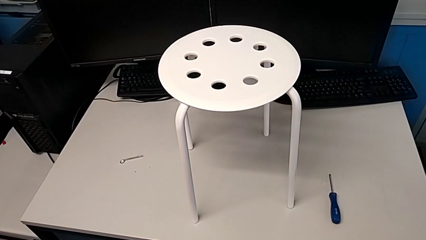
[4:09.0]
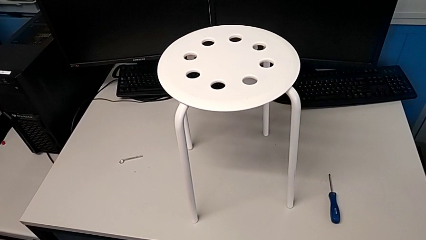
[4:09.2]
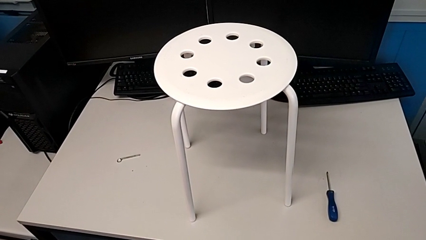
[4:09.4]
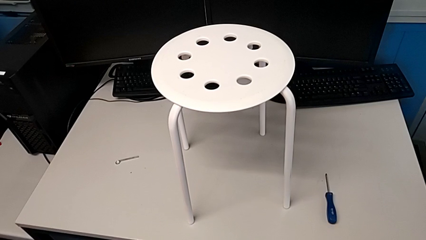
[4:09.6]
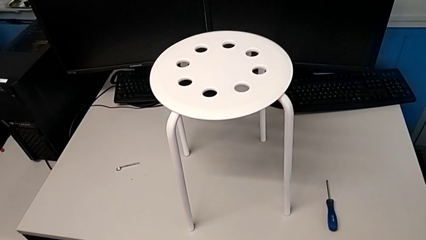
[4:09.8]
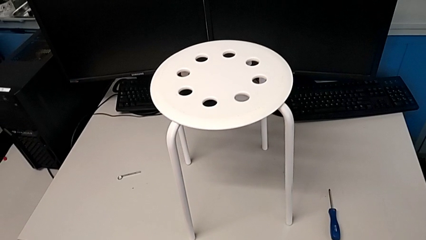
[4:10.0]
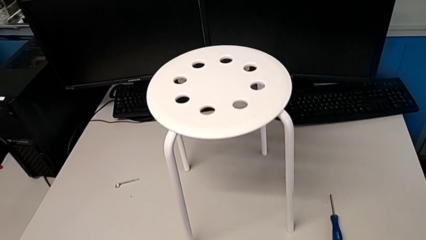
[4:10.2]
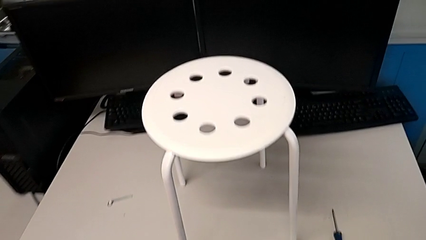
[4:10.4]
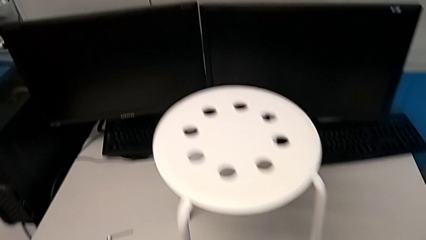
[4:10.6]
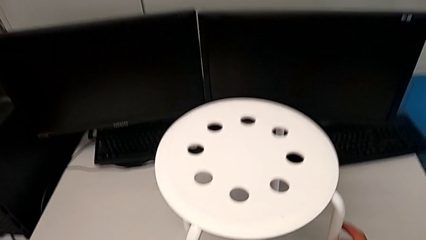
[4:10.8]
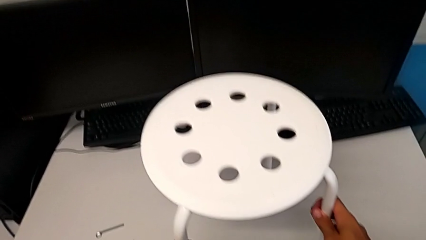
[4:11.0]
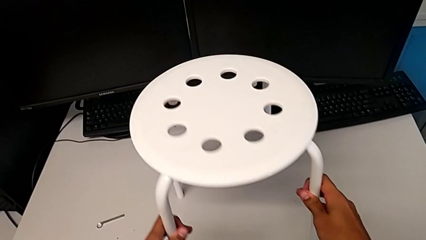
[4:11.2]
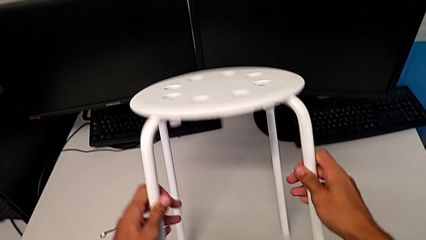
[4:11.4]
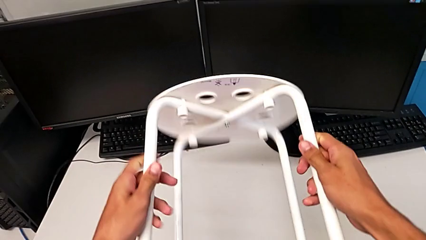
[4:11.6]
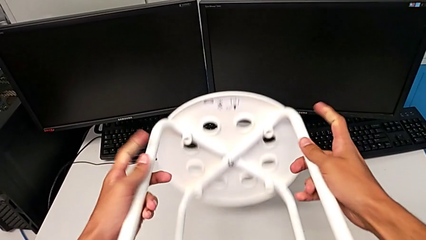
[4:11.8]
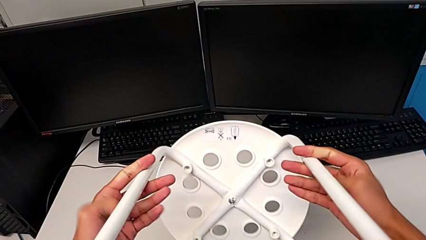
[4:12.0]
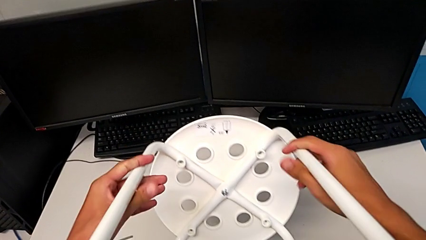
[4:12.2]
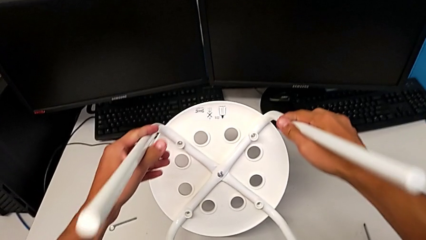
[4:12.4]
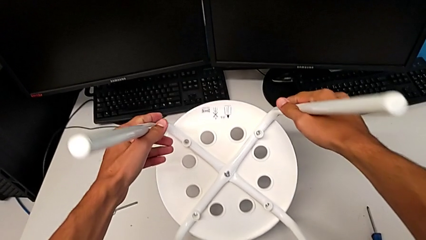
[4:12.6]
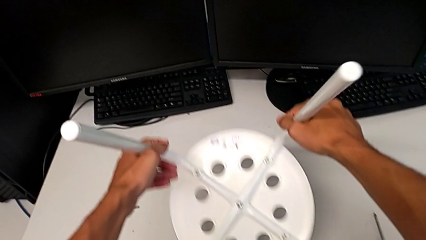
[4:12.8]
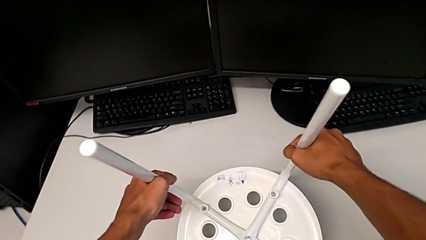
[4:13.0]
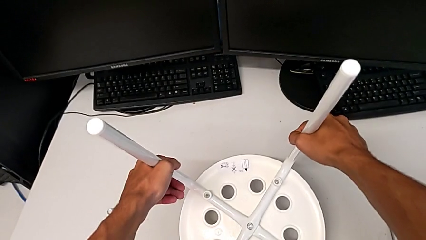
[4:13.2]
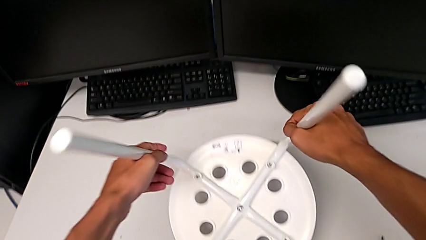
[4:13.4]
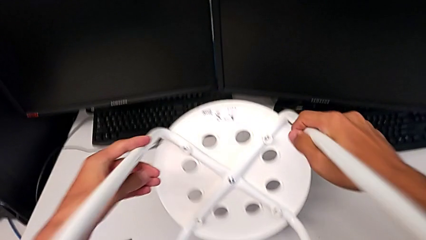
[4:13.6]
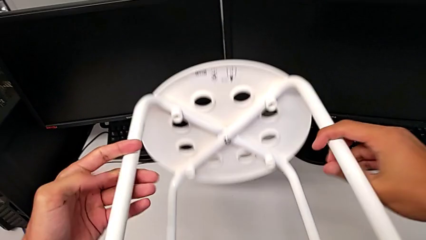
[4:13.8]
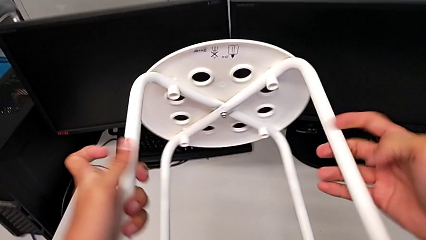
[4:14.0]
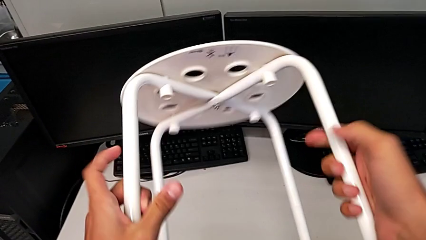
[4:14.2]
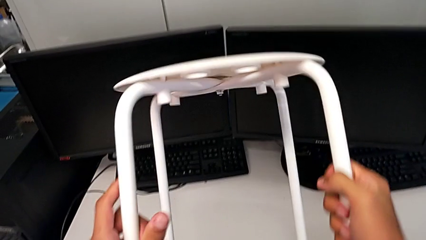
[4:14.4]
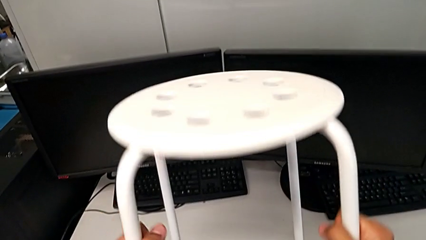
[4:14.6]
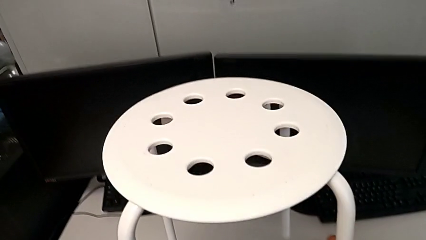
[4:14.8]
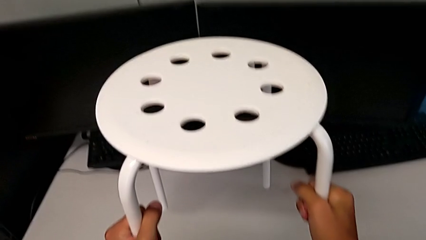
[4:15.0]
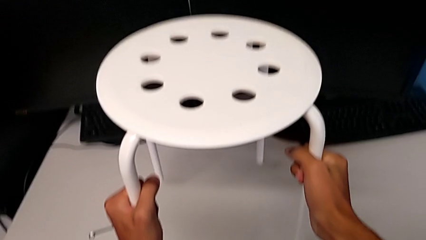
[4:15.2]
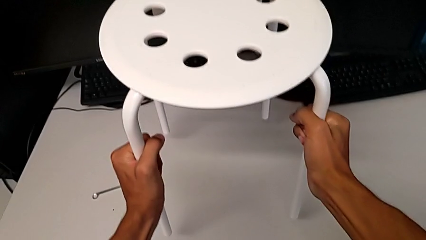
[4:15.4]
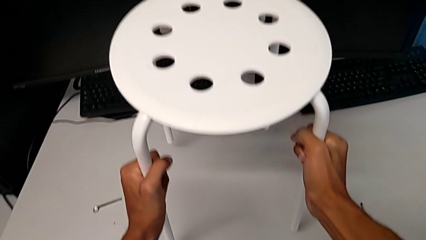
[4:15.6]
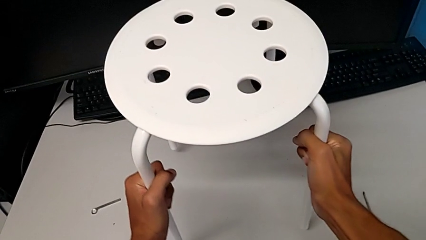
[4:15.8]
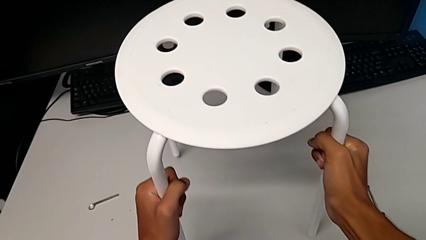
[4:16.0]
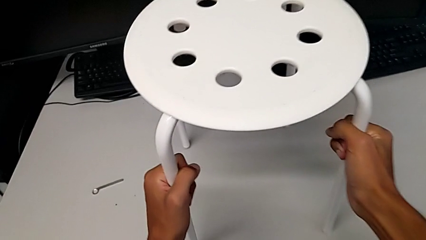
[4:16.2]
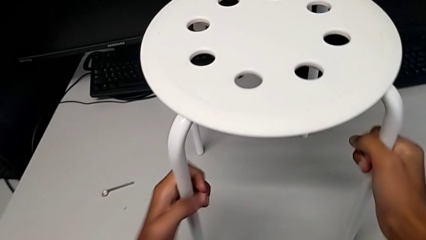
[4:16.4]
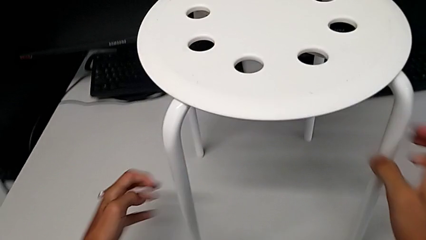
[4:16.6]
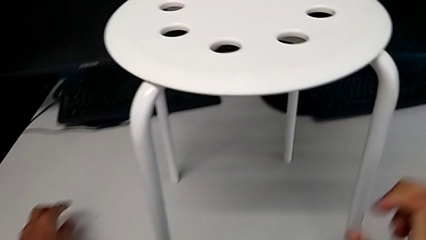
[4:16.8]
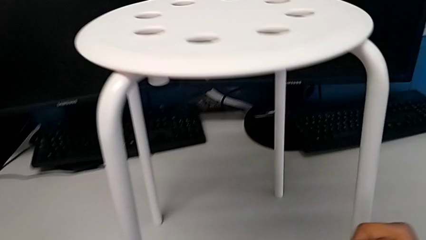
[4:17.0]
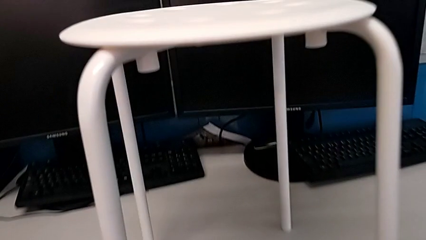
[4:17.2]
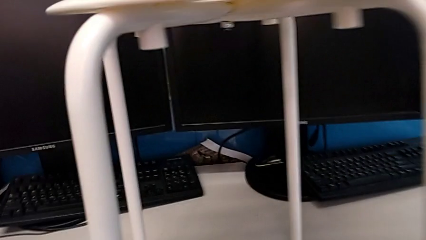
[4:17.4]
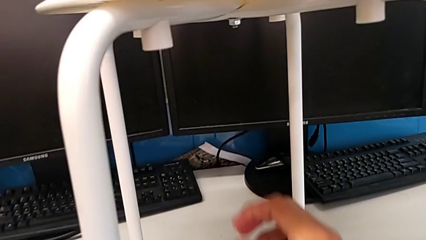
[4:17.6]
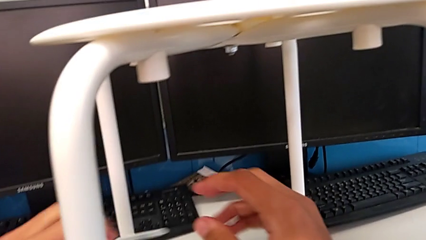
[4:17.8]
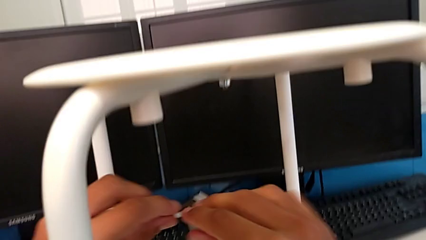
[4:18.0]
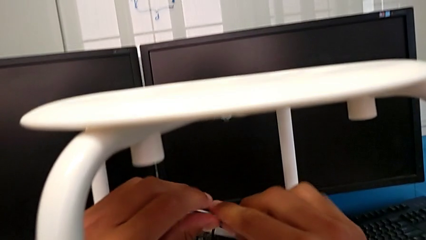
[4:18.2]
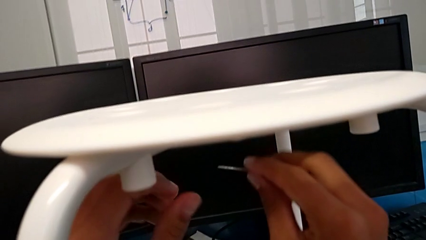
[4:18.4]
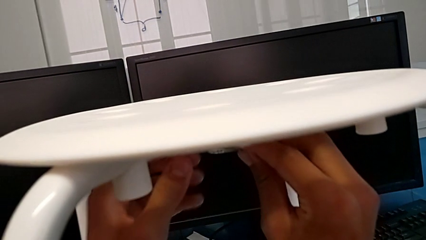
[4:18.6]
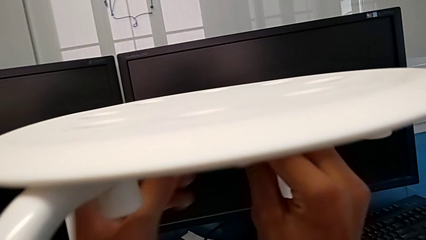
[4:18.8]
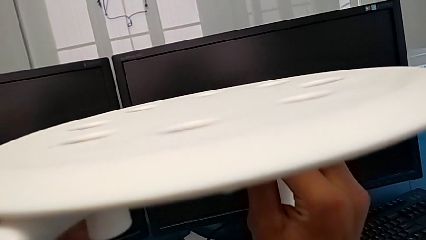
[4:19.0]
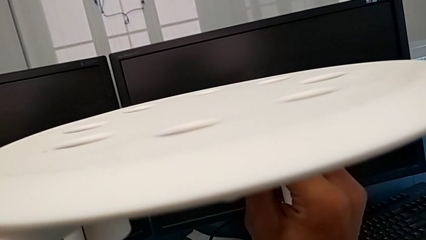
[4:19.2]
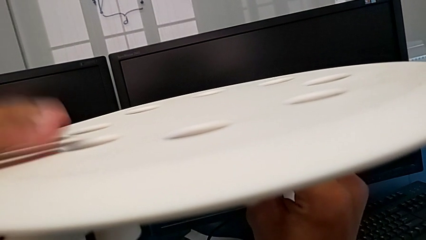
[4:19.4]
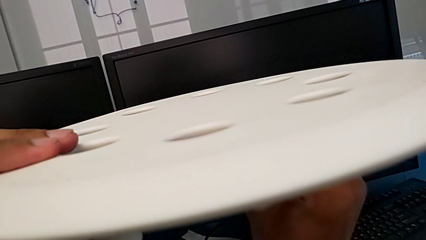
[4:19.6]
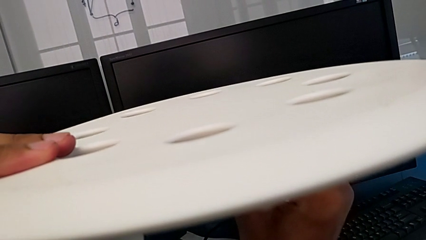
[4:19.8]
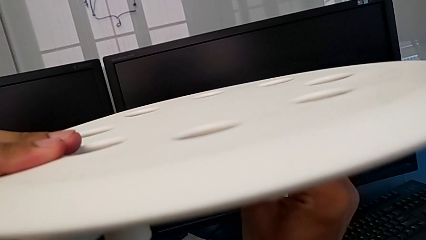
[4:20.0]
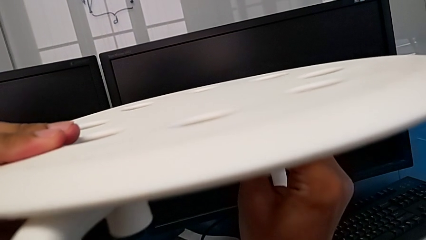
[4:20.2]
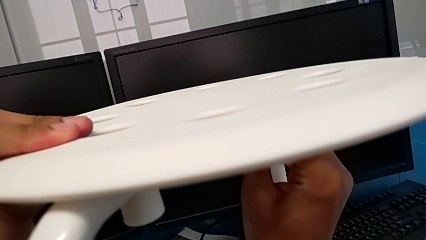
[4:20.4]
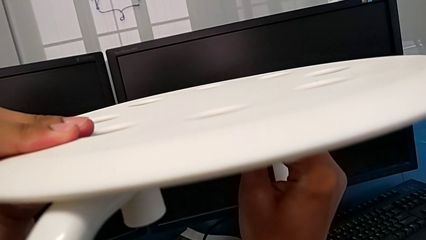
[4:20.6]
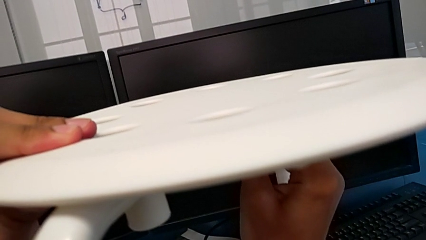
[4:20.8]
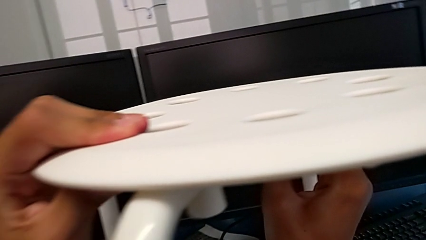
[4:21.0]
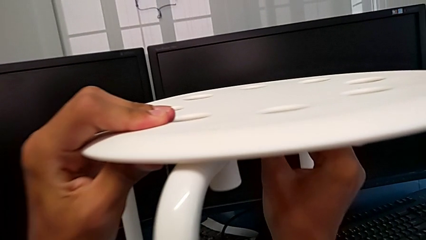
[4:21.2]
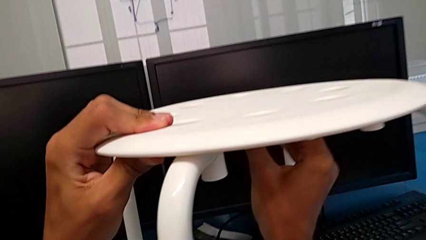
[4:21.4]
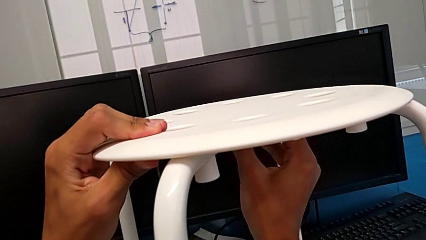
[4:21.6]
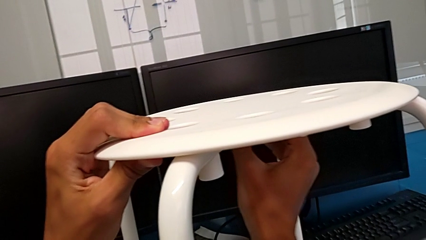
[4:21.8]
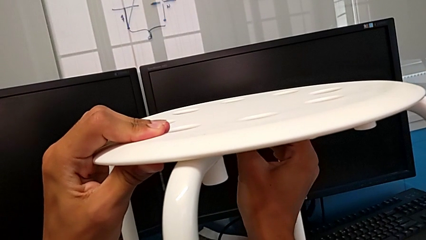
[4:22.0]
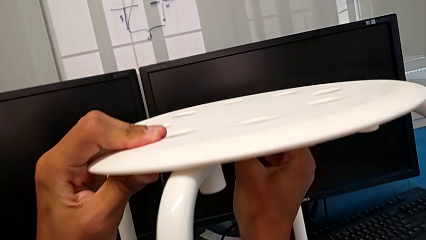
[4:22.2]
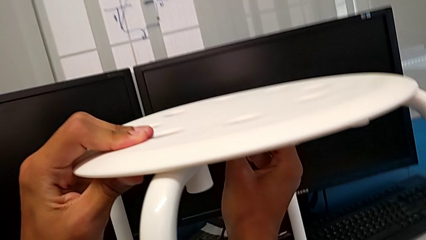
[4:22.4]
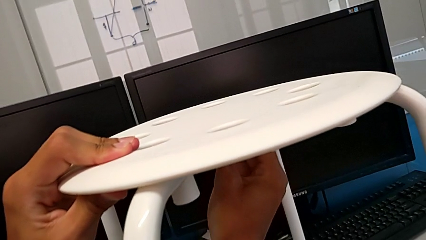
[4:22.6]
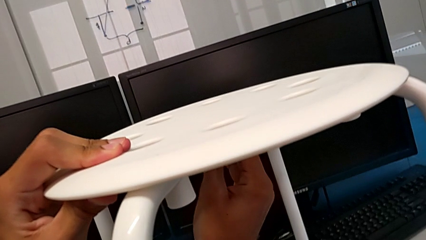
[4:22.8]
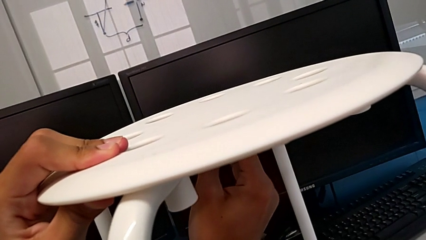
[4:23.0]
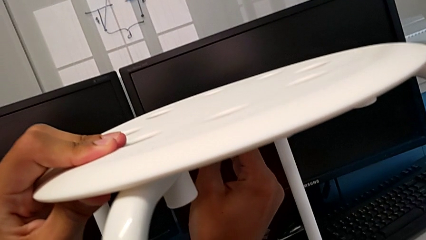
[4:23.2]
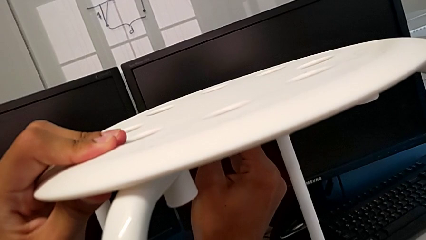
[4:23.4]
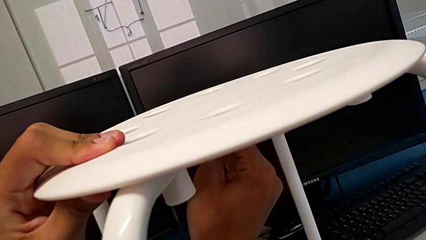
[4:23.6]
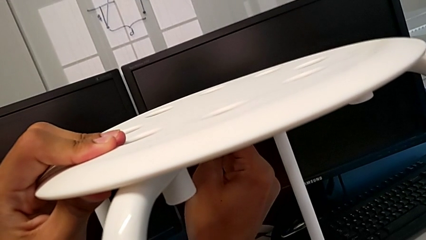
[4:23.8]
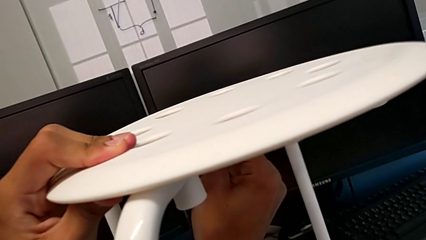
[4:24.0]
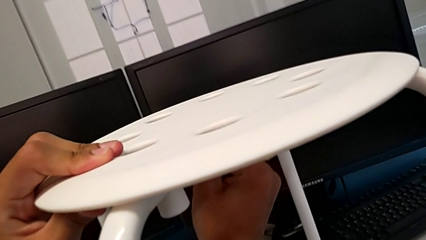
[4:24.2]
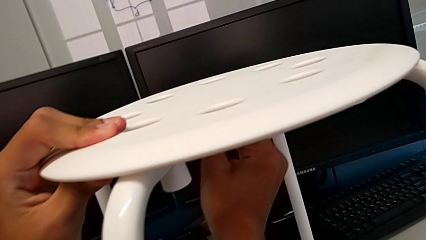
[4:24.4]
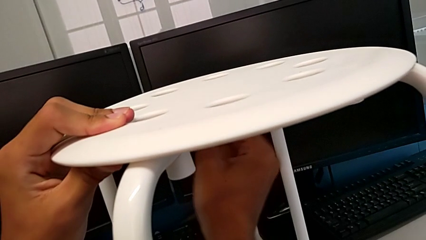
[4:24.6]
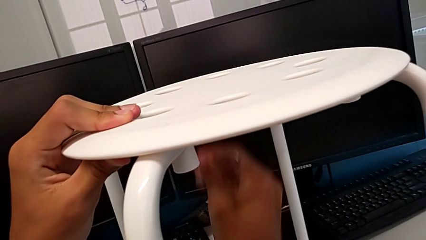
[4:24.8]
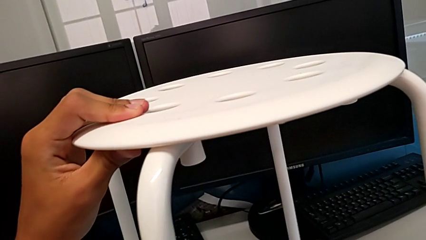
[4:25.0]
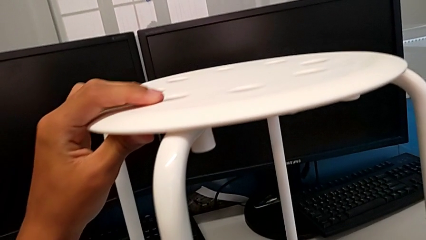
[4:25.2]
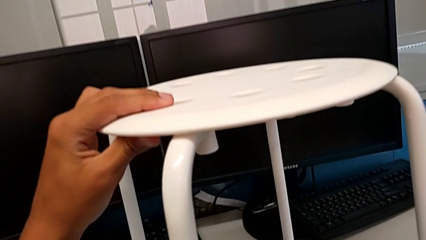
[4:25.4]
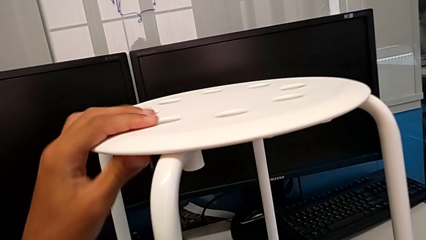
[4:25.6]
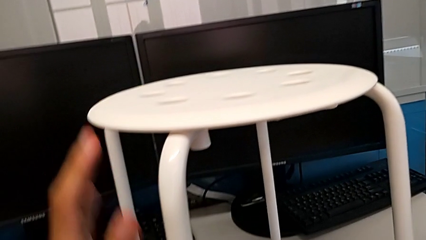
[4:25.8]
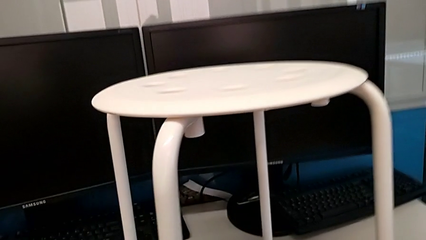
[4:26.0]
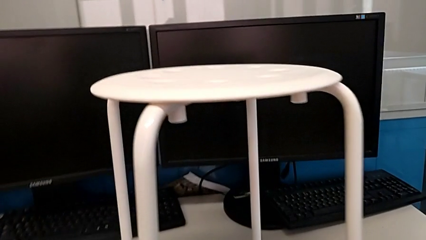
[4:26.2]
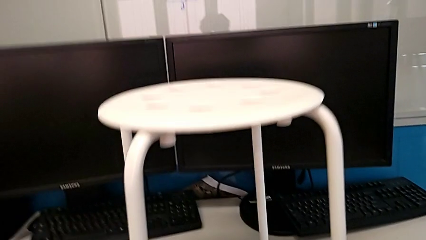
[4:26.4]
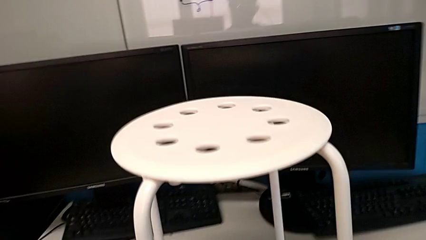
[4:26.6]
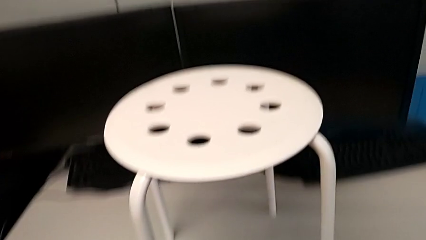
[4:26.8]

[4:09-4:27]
The camera wearer tightens the bolt. They approach the stool, grab the stool, wrongly rotate the stool, place the stool, grab the hexagonal wrench, insert it, screw the hex nut, withdraw the hexagonal wrench and place the hexagonal wrench.
